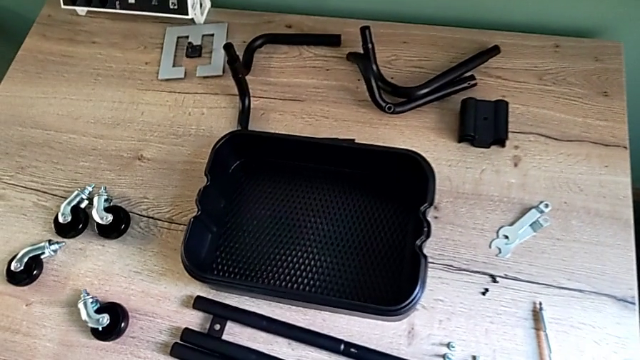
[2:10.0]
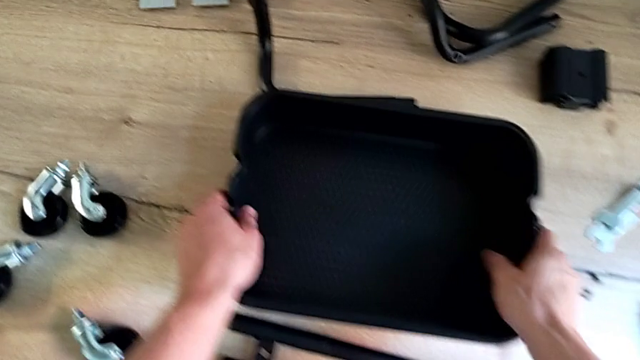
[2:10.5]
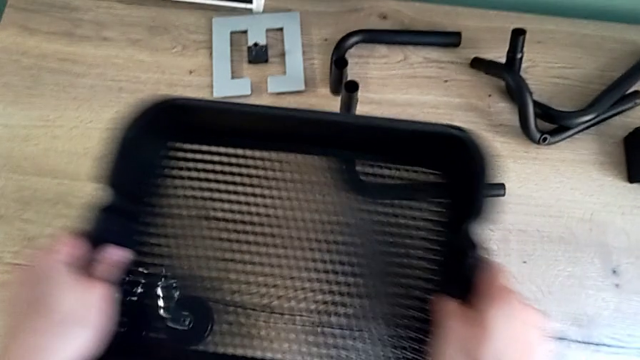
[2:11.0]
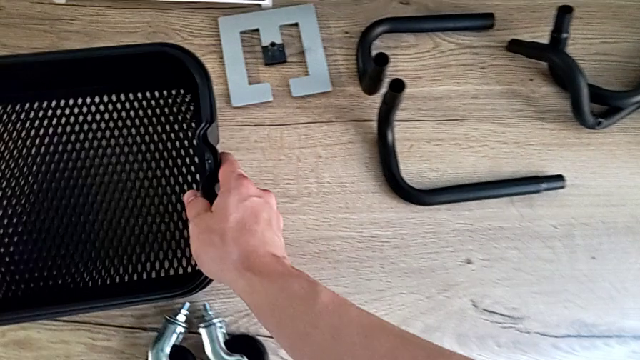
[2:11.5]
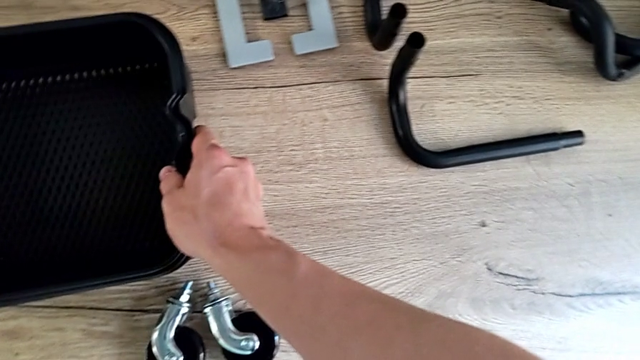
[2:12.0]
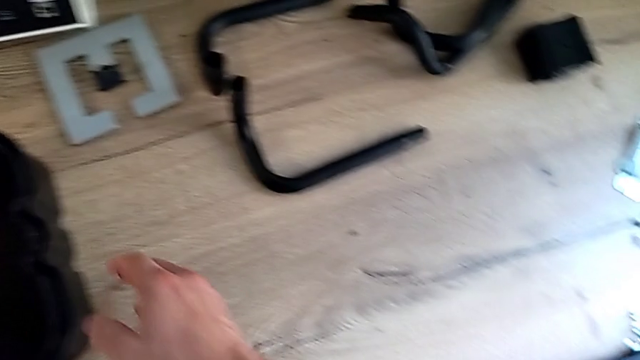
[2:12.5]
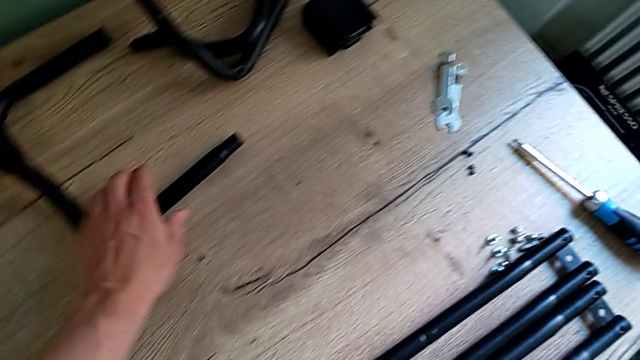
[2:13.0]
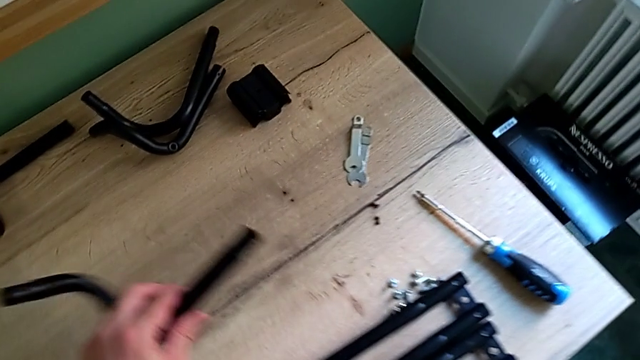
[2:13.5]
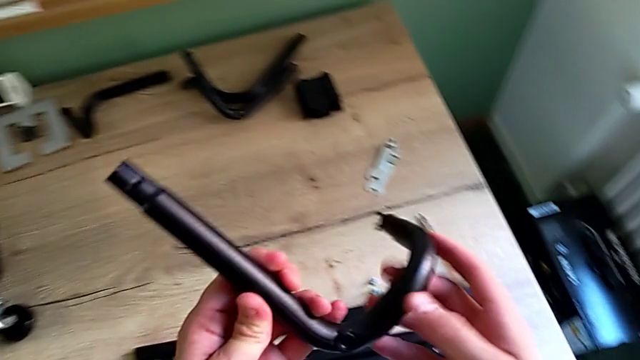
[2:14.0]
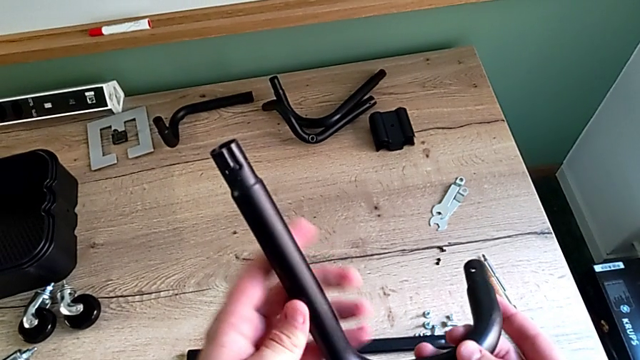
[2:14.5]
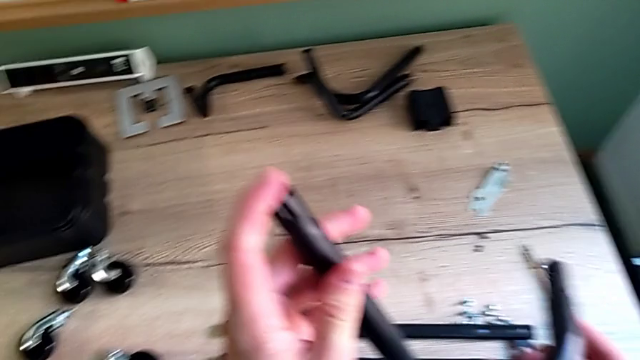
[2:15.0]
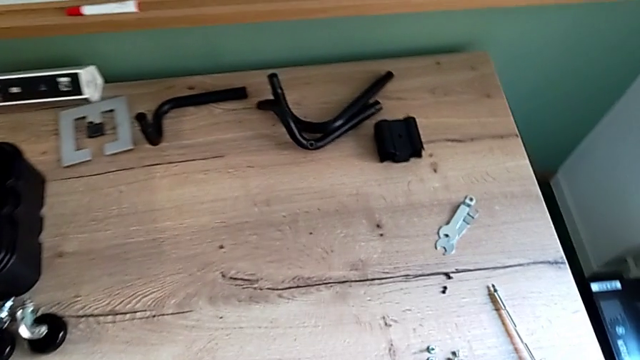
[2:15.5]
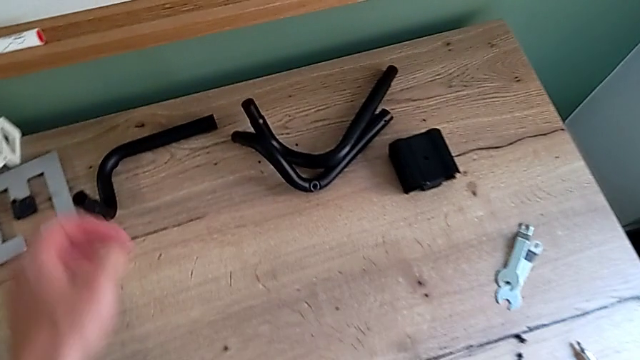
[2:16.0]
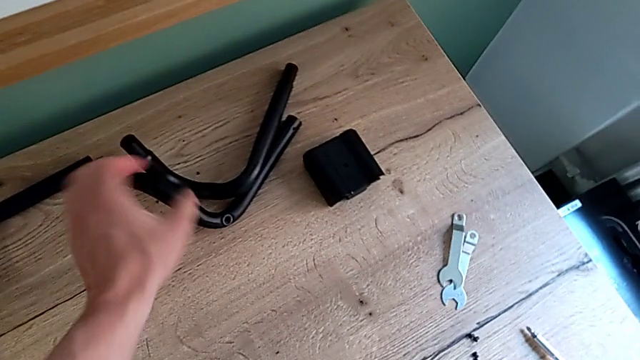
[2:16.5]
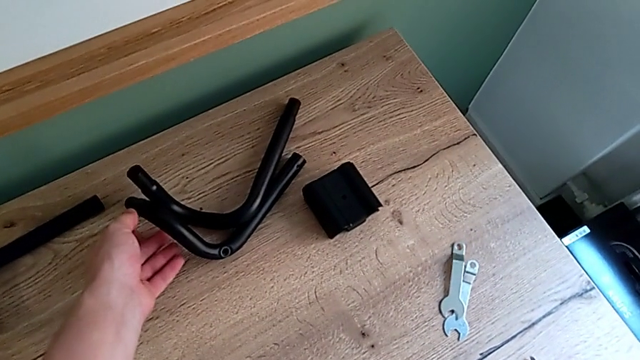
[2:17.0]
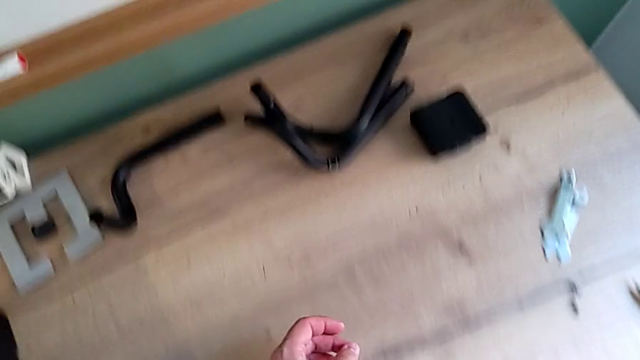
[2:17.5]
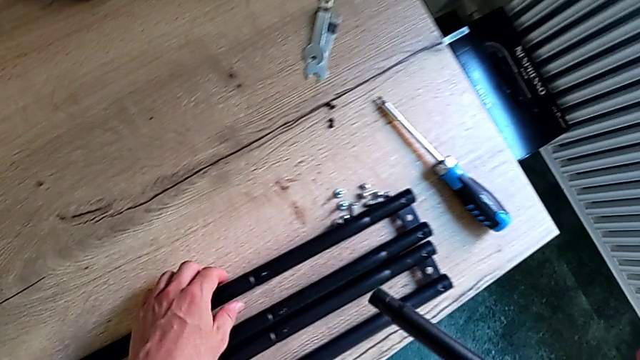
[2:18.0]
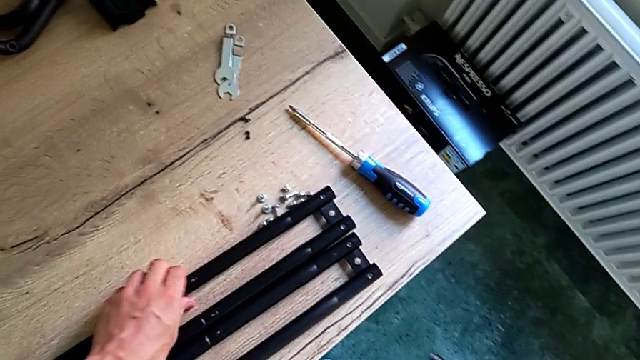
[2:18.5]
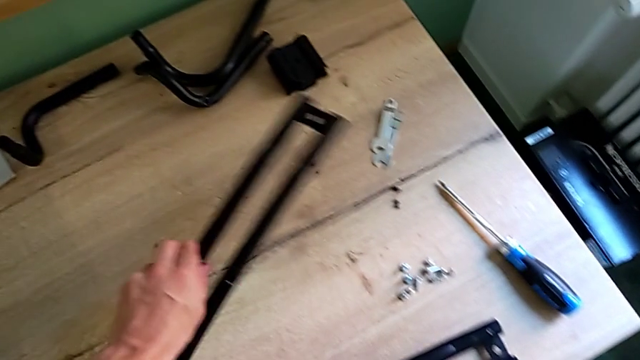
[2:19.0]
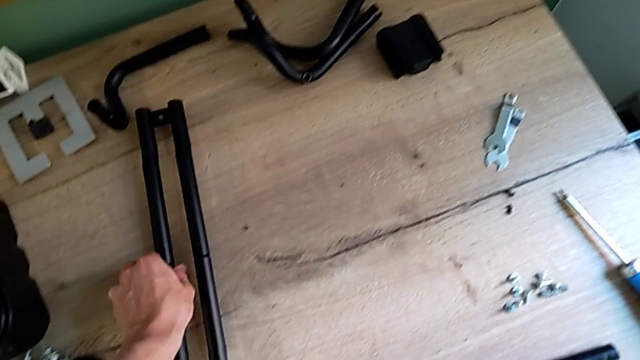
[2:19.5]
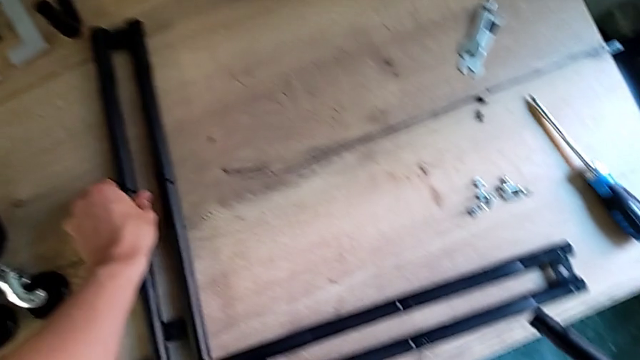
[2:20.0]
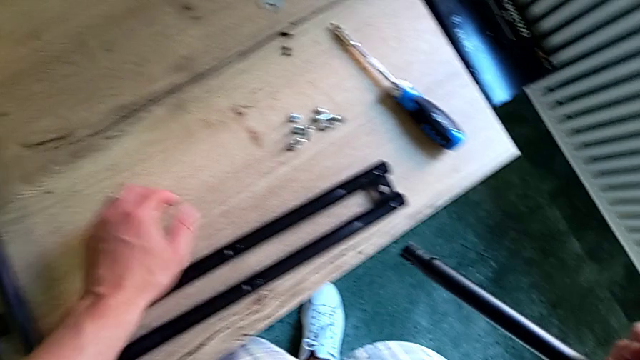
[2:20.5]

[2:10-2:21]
The camera wearer is assembling the first pair of the base frame. They grab the grid tray twice, grab the frame, inspect it, grab the leg, place it twice and grab it.

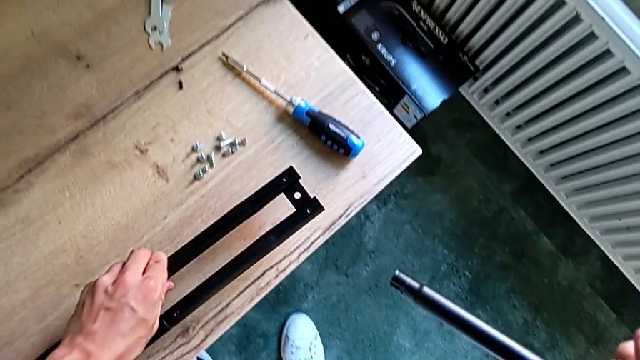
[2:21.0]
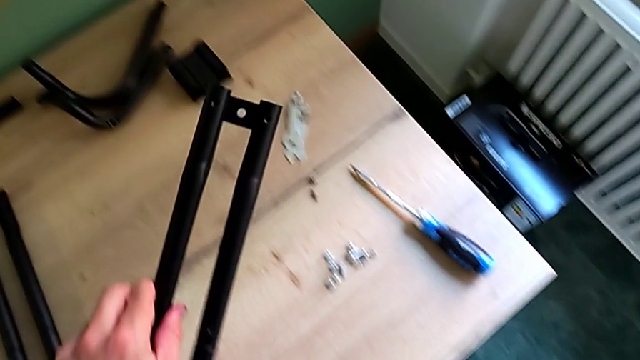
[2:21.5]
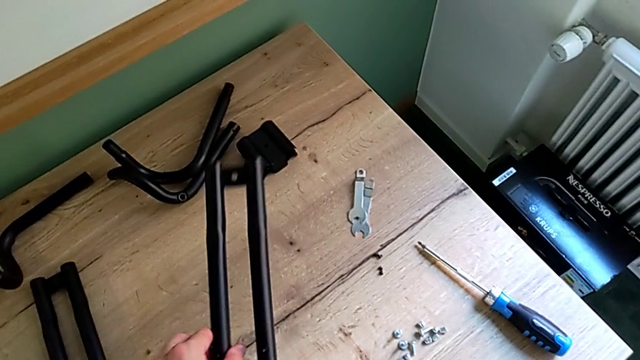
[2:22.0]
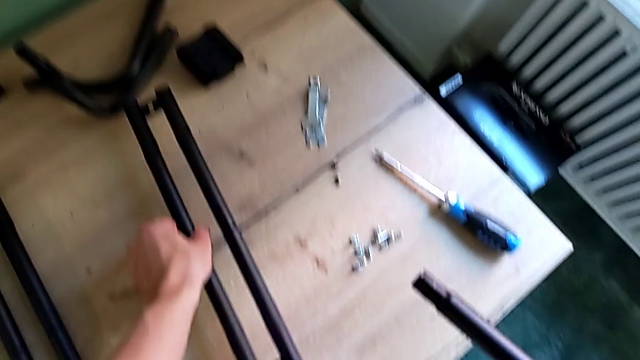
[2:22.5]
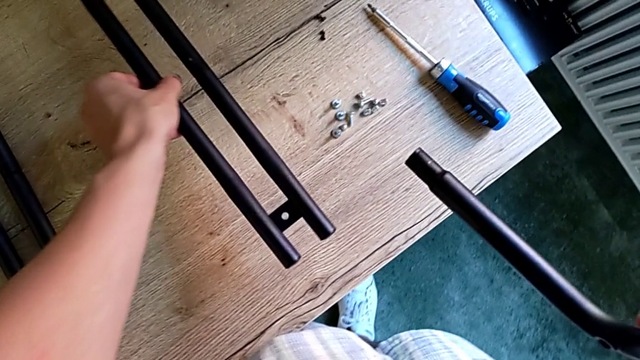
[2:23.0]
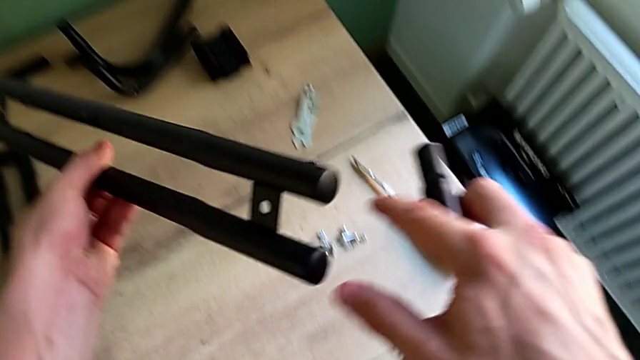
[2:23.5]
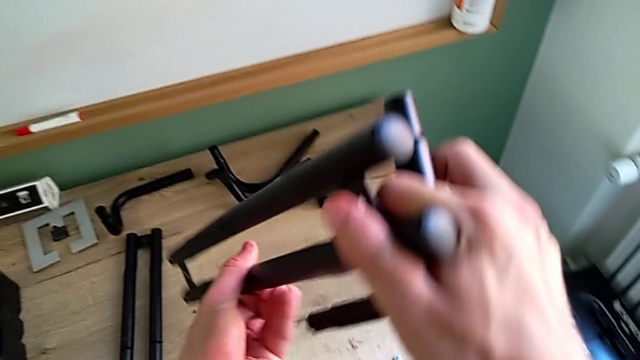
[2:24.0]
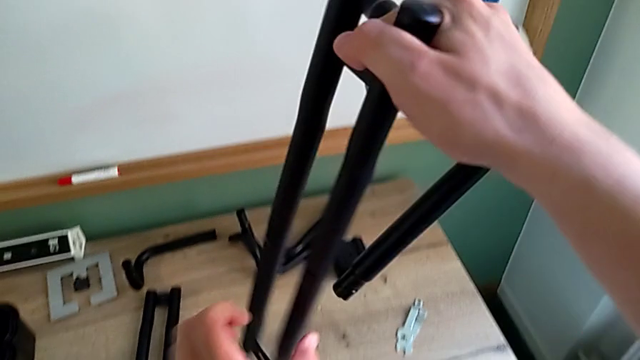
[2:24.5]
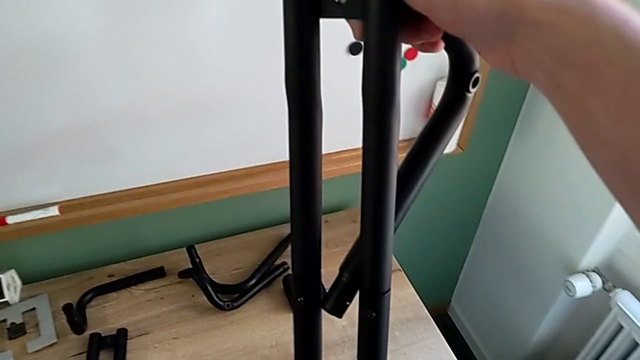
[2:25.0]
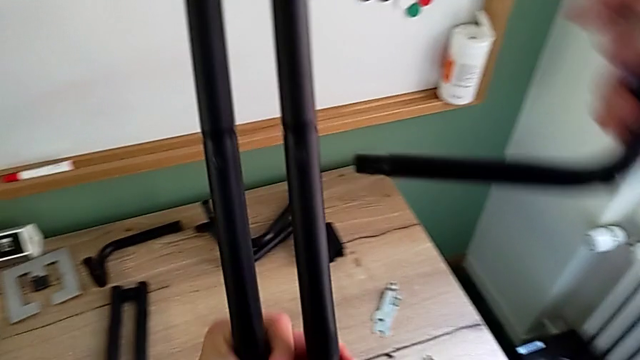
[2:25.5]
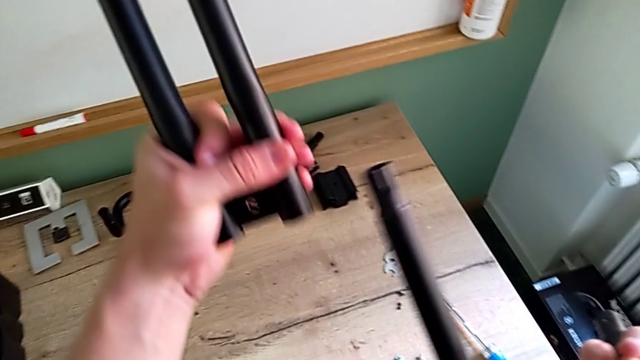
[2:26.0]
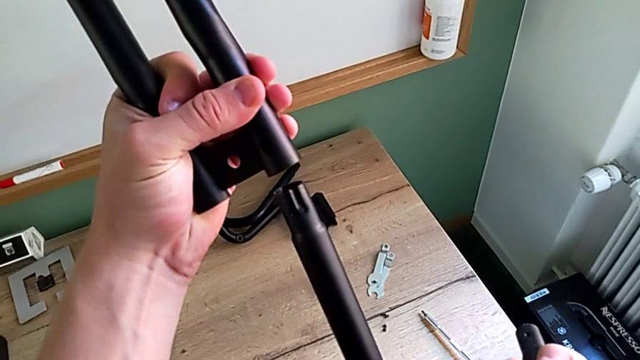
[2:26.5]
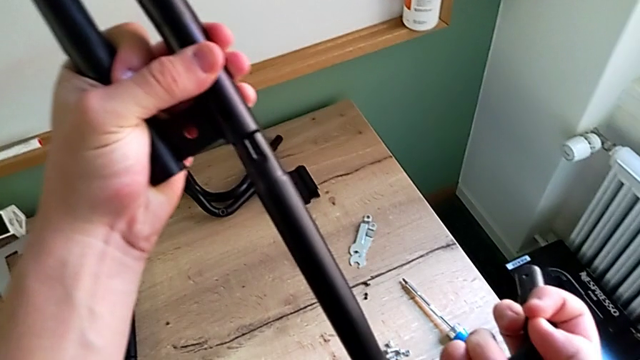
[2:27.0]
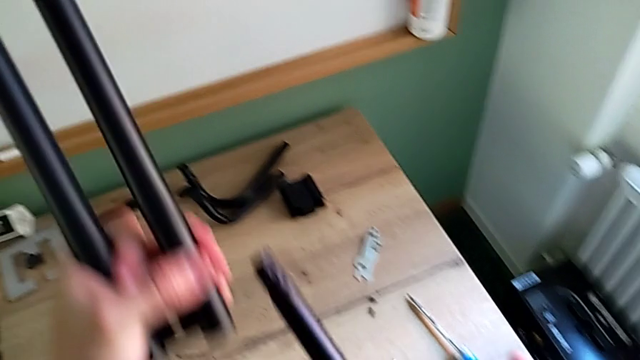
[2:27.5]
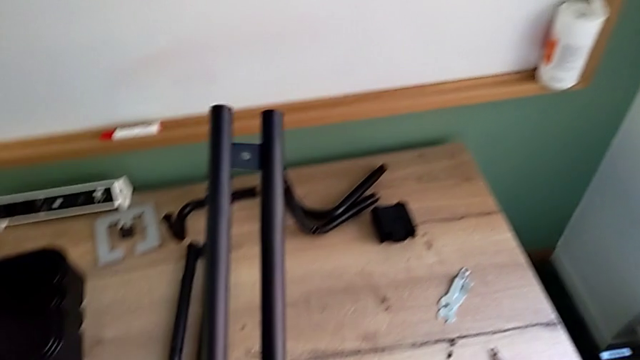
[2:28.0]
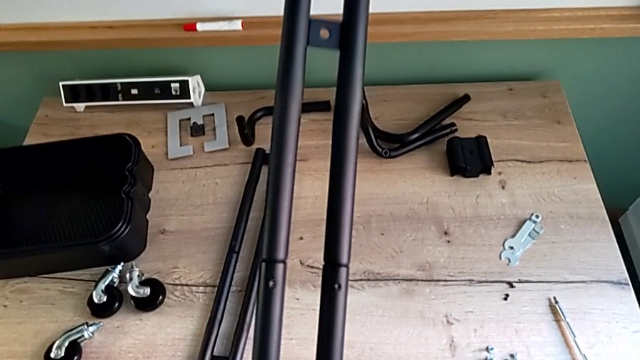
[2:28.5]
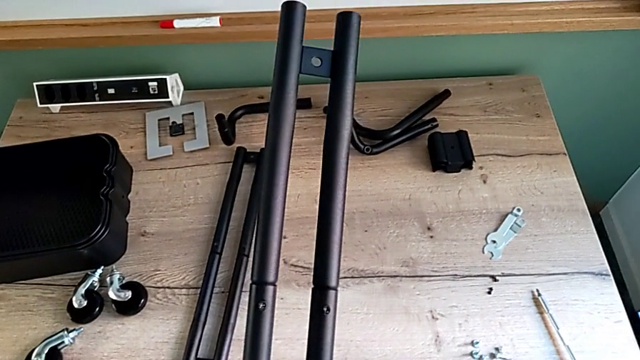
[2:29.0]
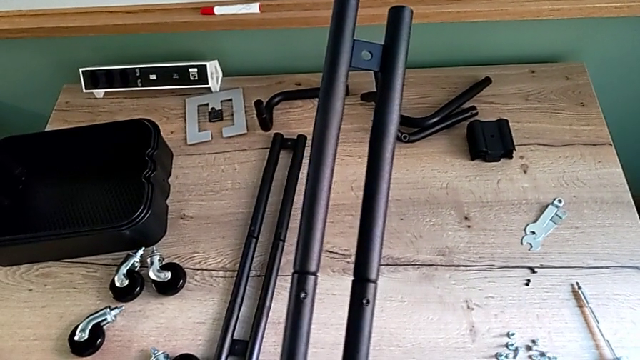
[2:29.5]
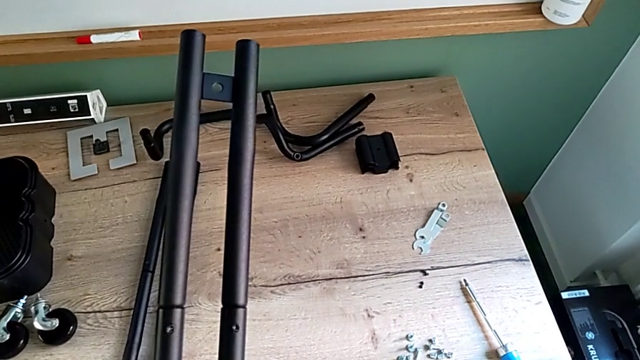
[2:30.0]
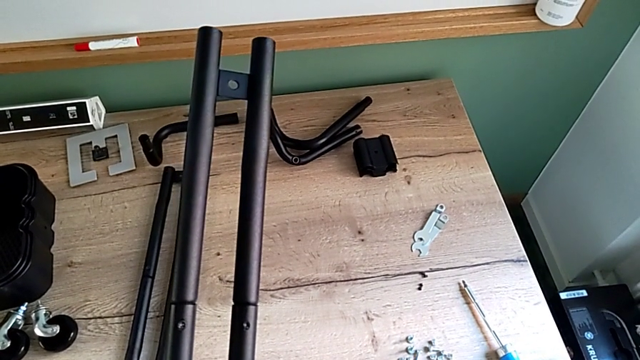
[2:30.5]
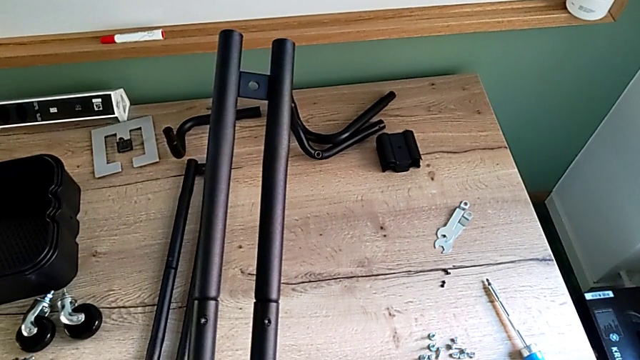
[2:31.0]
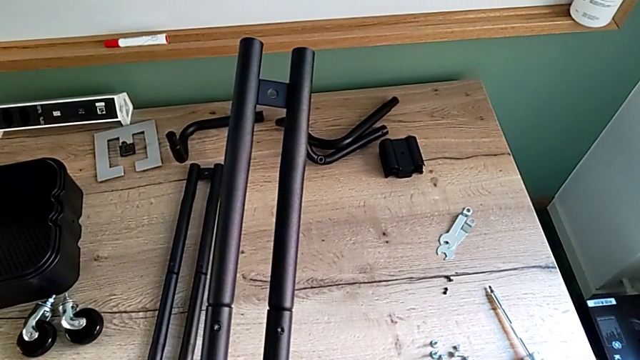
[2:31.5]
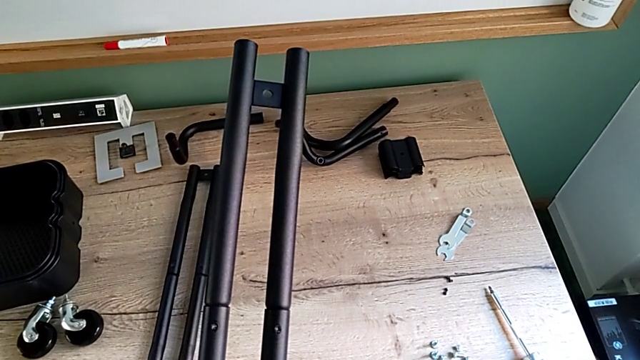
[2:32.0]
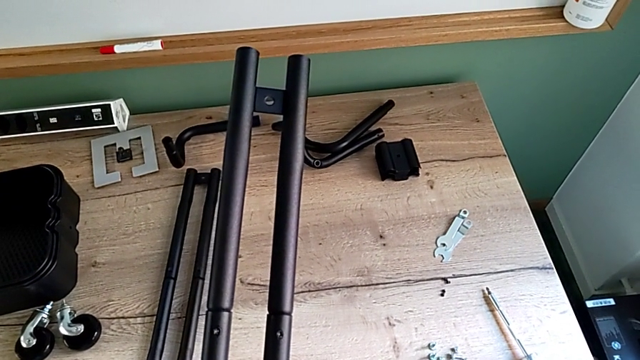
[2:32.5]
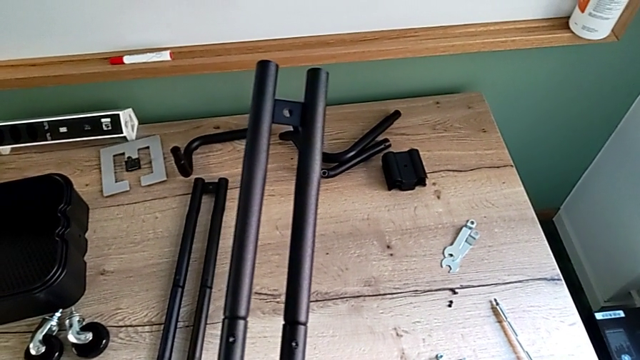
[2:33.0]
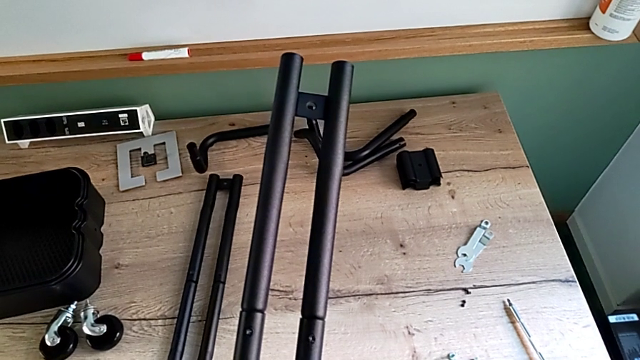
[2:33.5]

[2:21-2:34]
The camera wearer is assembling the first pair of the base frame. They place the leg and begin to wrongly inspect the frame.
